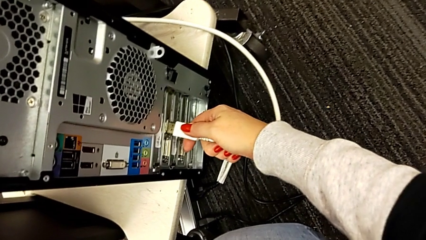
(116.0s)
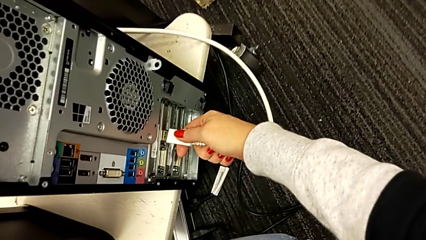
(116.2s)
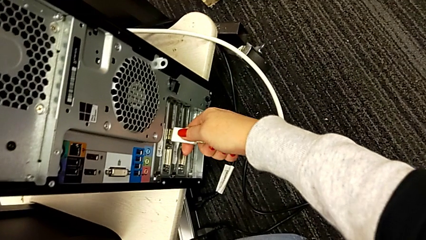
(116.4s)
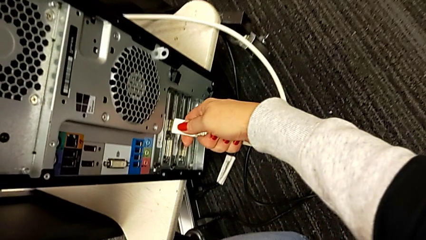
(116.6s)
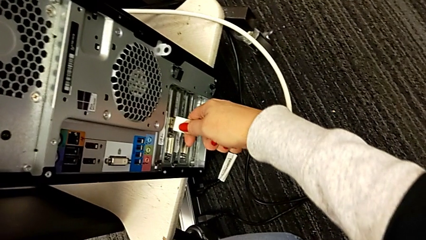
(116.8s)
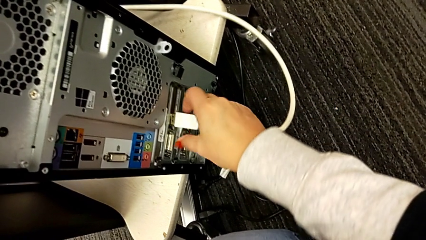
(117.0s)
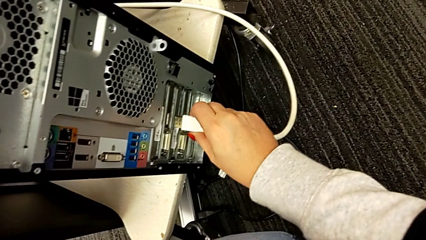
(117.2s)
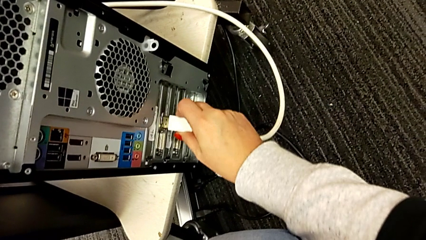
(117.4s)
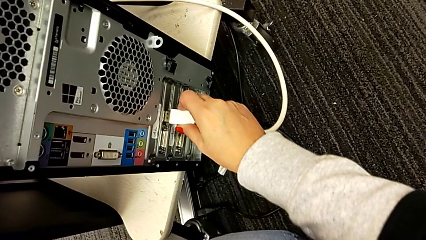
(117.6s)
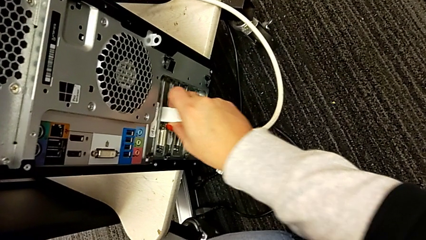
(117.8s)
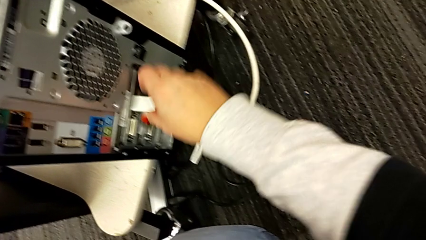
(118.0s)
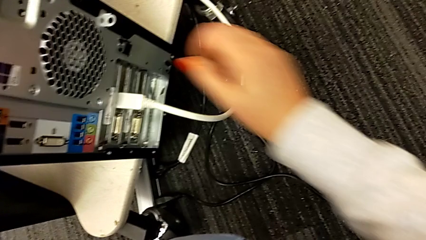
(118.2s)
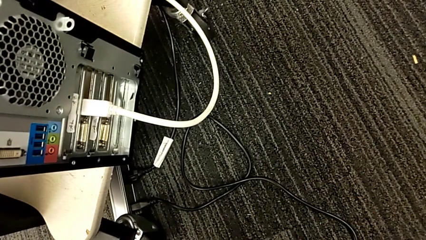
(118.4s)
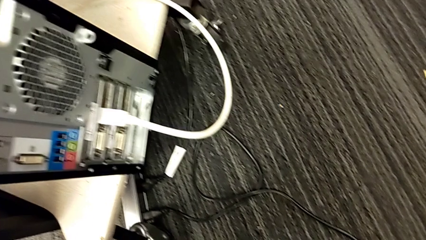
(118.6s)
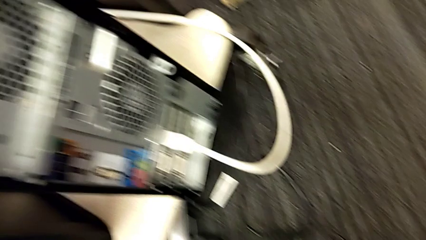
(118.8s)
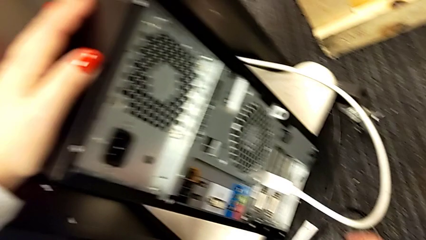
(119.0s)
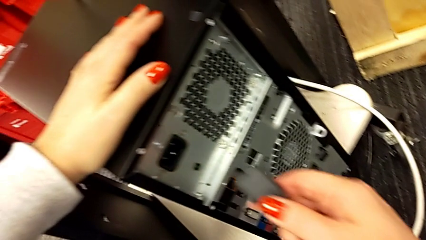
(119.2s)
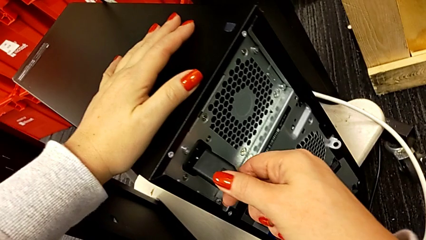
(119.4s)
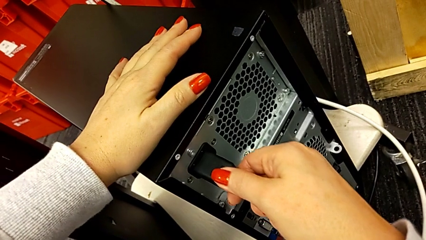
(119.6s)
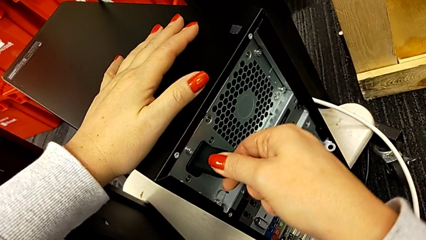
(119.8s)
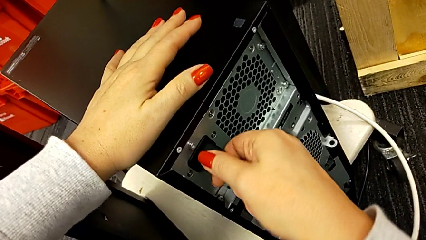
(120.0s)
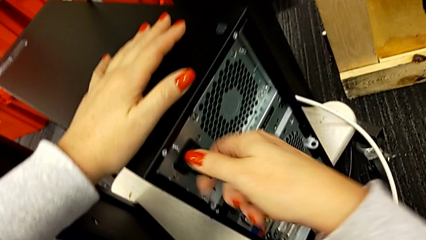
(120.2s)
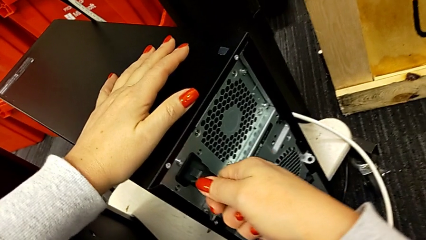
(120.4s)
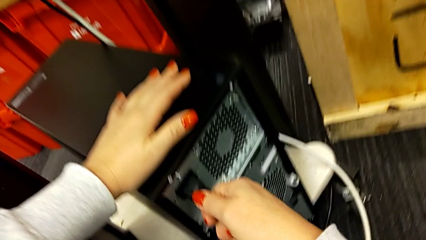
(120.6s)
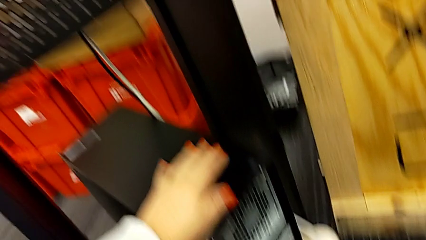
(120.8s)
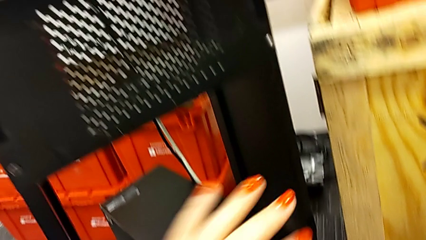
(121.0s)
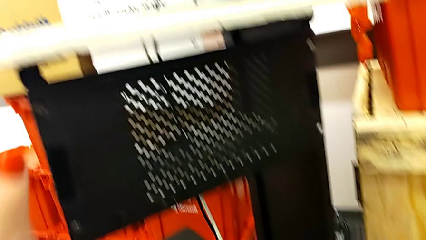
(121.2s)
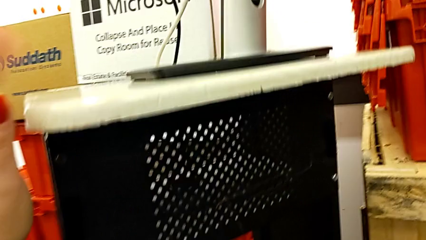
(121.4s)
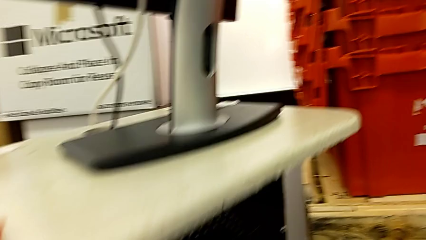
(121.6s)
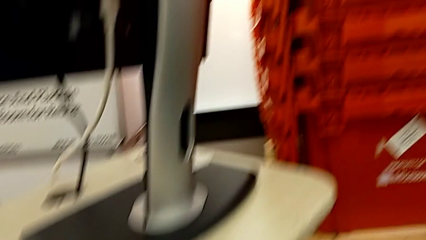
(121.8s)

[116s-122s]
The camera wearer is plugging everything back into the computer tower. They assemble the HDMI cable, grab the cable power supply and assemble it.
